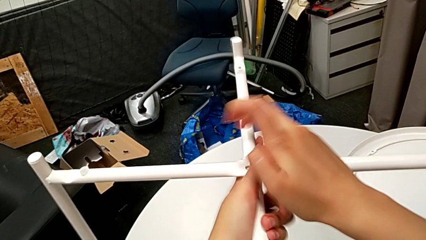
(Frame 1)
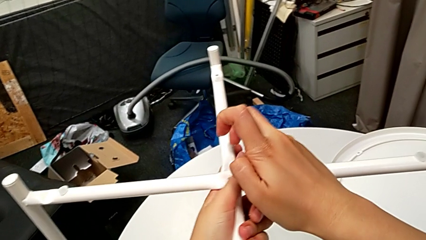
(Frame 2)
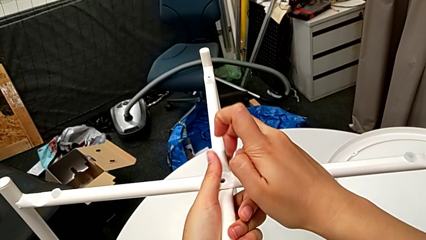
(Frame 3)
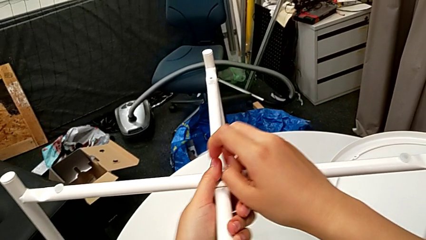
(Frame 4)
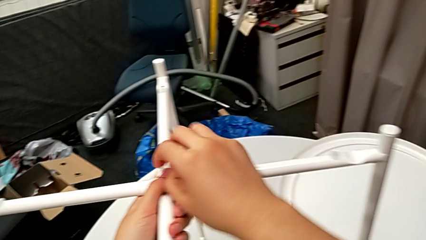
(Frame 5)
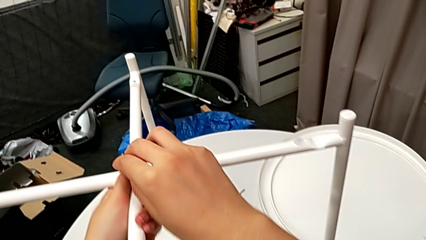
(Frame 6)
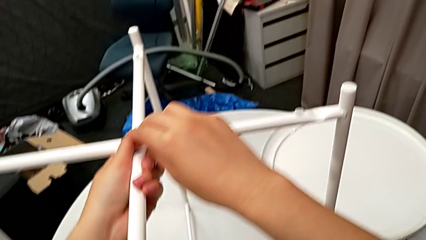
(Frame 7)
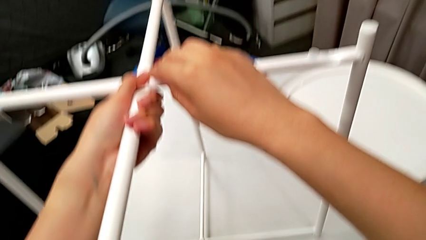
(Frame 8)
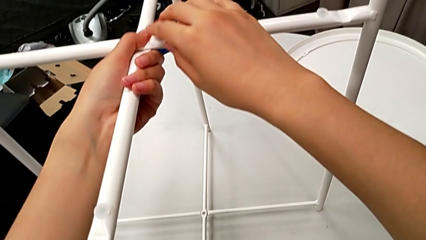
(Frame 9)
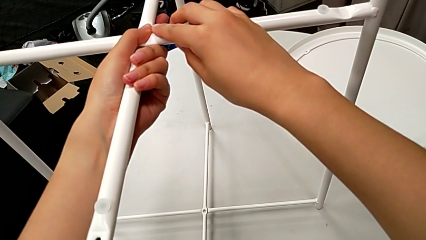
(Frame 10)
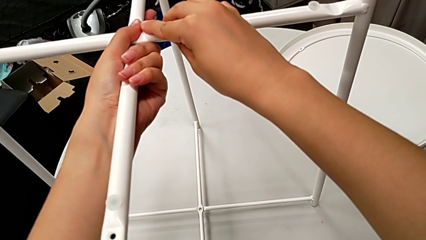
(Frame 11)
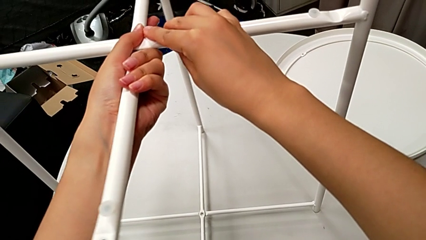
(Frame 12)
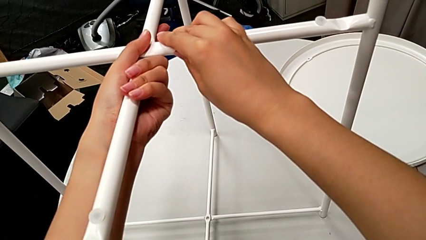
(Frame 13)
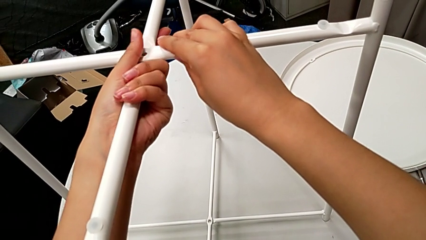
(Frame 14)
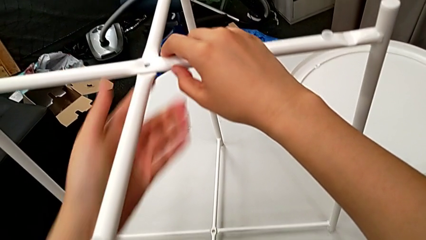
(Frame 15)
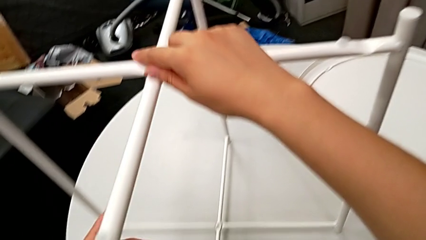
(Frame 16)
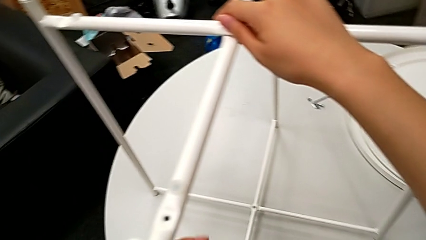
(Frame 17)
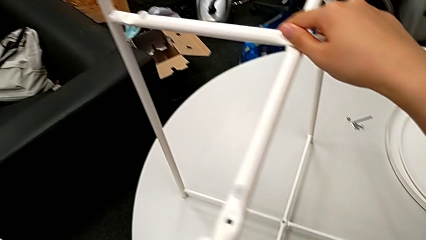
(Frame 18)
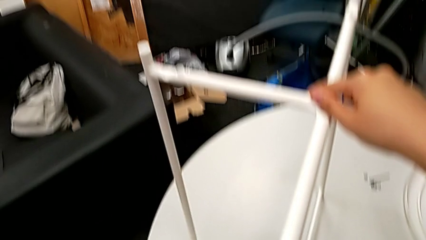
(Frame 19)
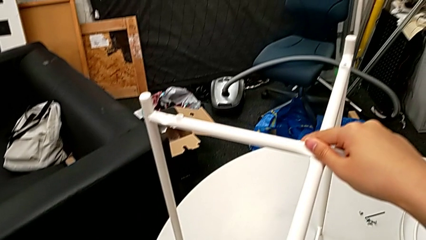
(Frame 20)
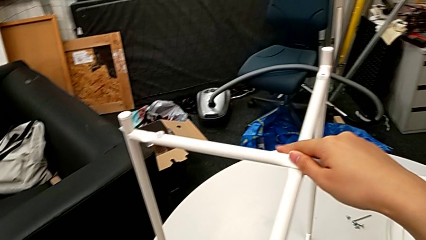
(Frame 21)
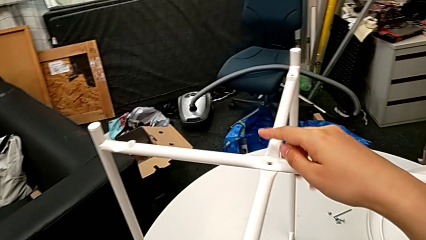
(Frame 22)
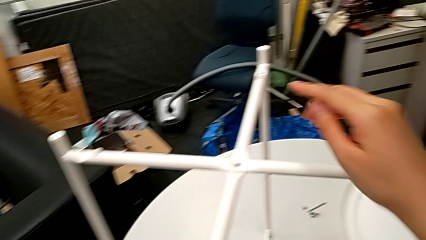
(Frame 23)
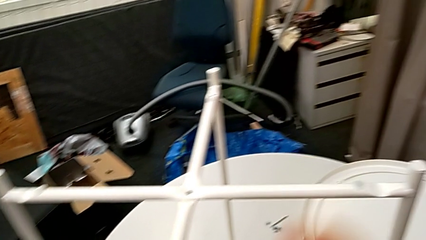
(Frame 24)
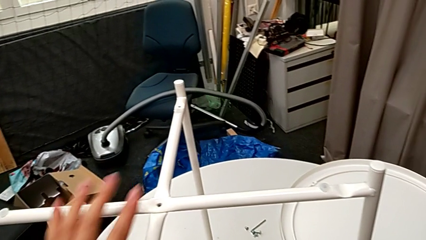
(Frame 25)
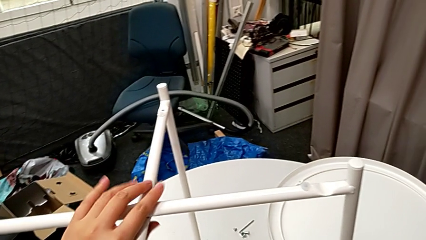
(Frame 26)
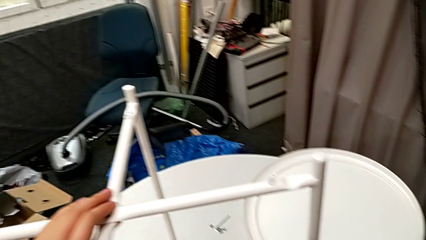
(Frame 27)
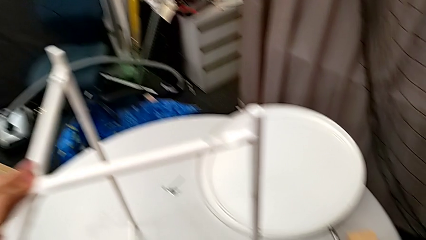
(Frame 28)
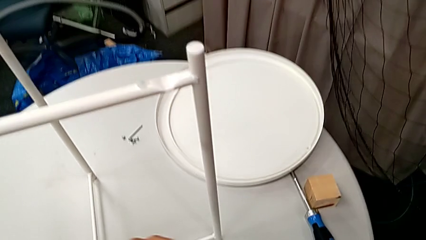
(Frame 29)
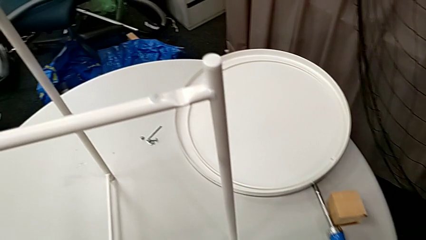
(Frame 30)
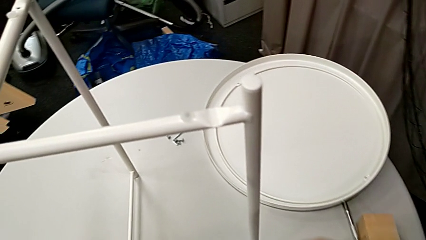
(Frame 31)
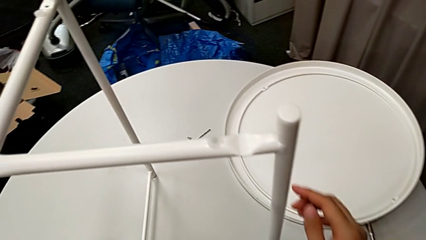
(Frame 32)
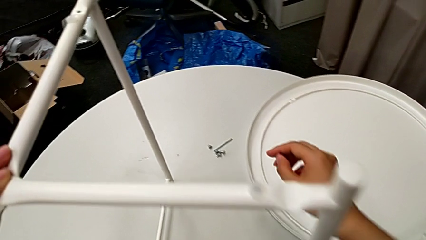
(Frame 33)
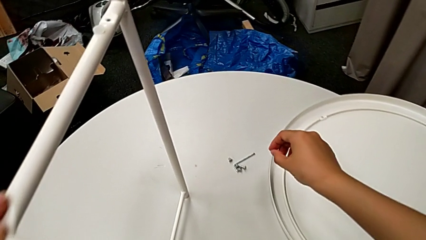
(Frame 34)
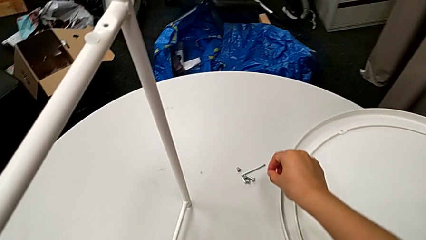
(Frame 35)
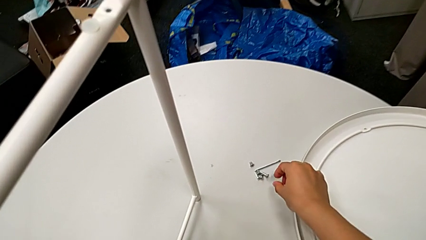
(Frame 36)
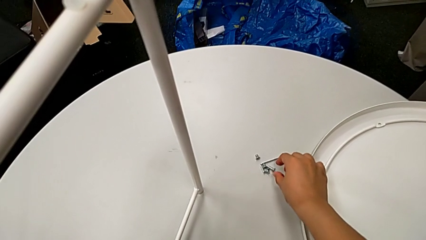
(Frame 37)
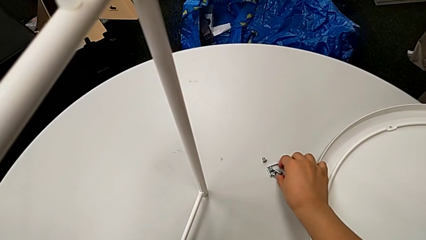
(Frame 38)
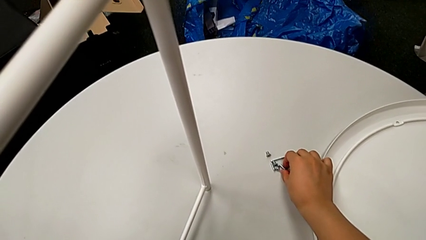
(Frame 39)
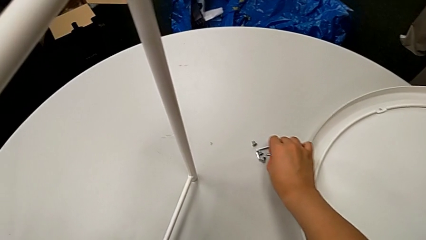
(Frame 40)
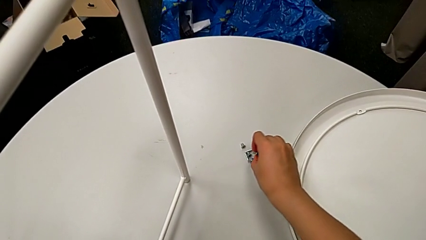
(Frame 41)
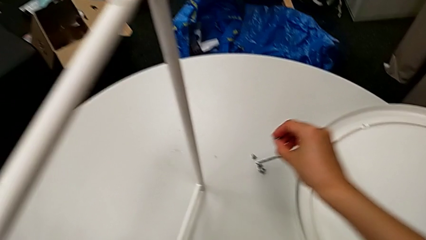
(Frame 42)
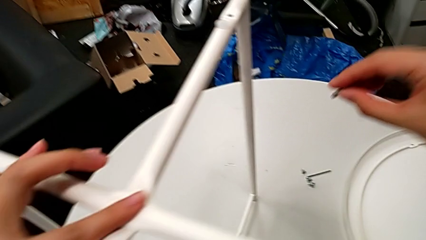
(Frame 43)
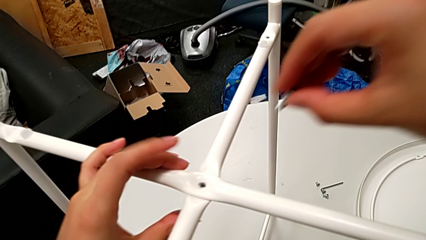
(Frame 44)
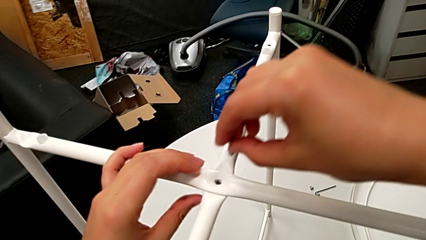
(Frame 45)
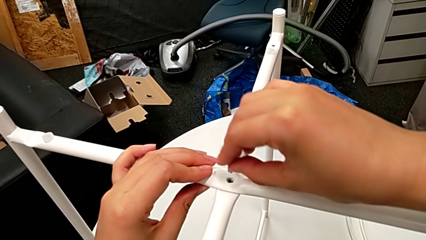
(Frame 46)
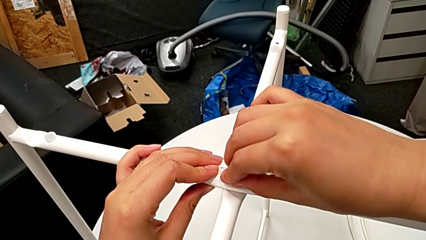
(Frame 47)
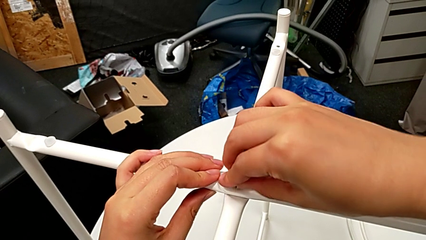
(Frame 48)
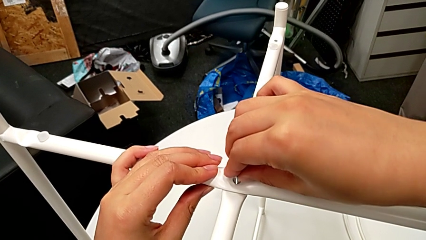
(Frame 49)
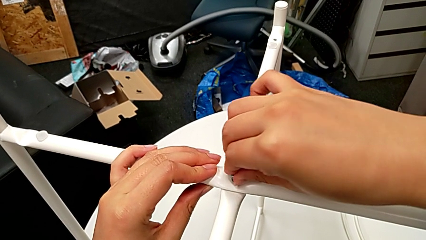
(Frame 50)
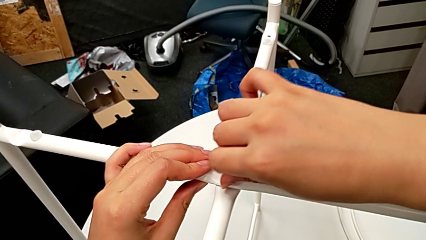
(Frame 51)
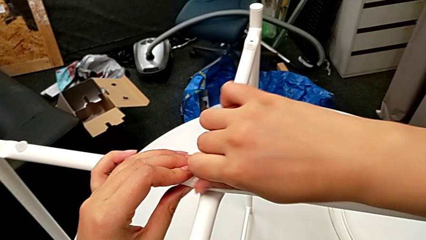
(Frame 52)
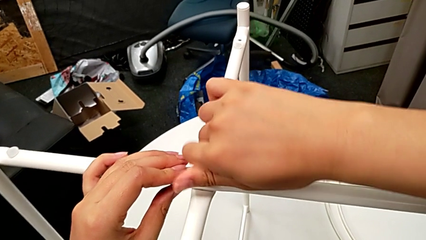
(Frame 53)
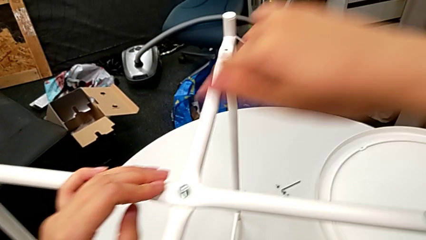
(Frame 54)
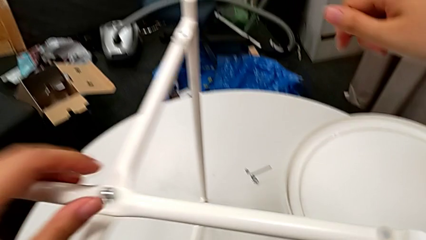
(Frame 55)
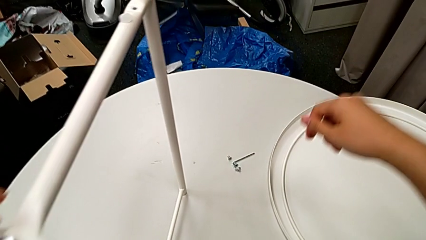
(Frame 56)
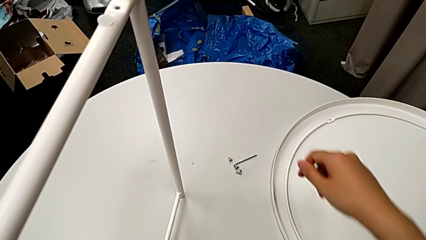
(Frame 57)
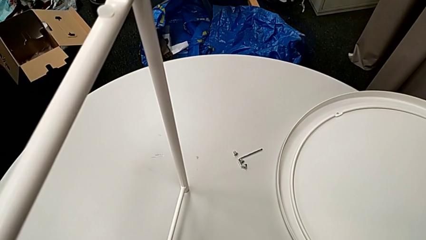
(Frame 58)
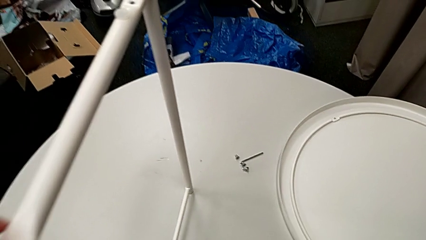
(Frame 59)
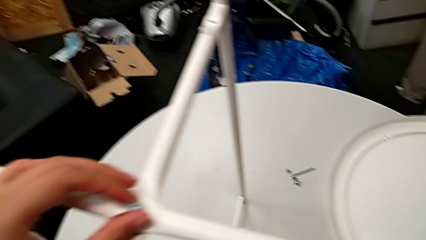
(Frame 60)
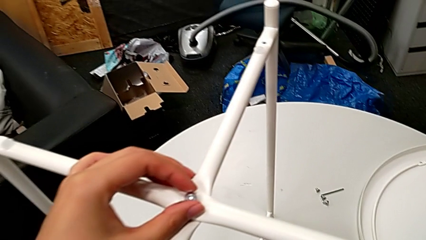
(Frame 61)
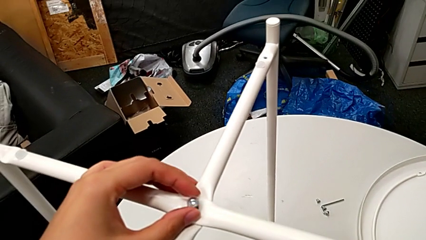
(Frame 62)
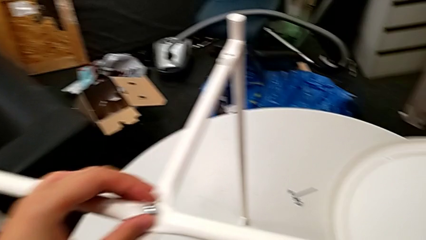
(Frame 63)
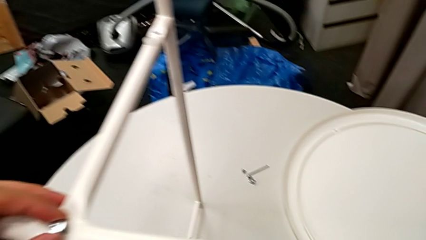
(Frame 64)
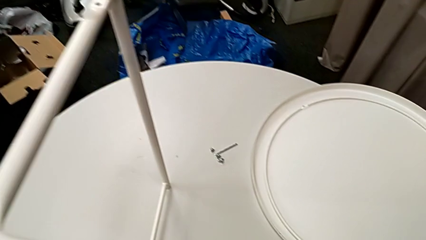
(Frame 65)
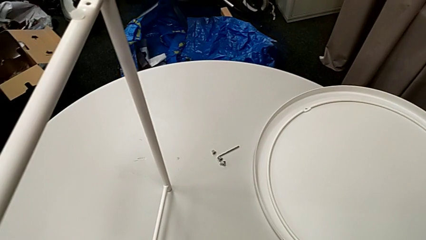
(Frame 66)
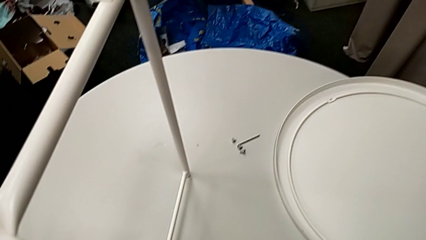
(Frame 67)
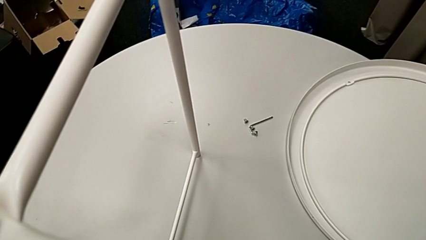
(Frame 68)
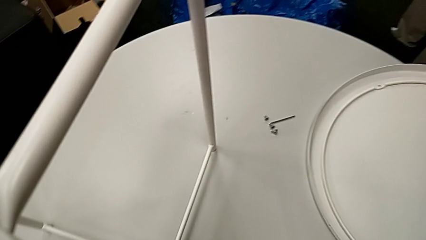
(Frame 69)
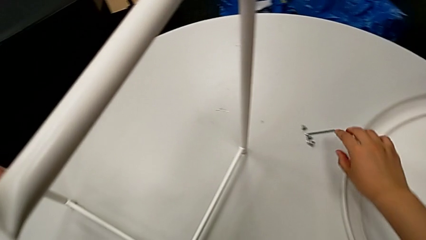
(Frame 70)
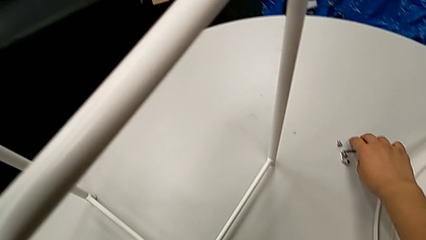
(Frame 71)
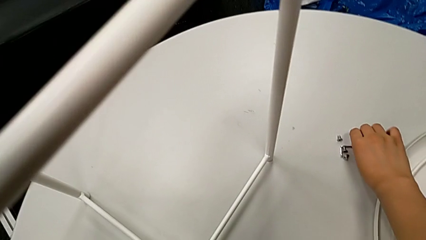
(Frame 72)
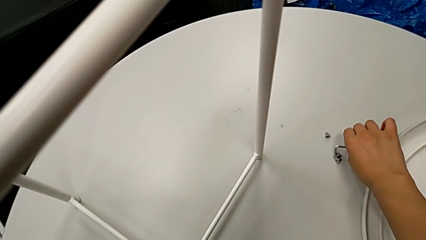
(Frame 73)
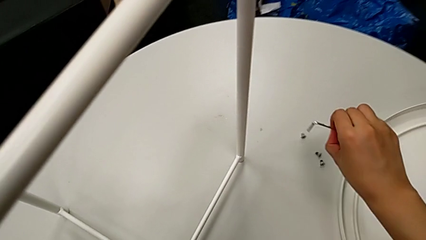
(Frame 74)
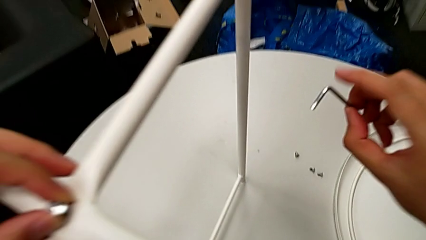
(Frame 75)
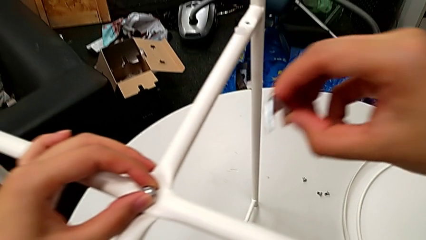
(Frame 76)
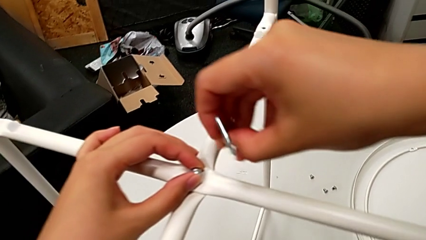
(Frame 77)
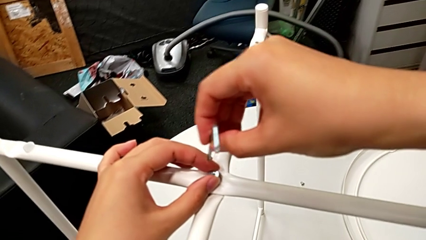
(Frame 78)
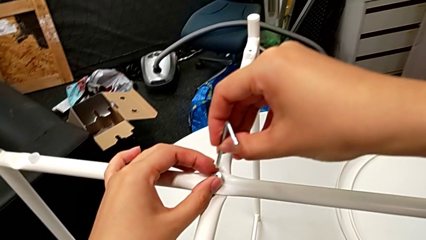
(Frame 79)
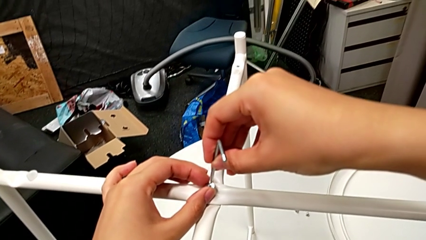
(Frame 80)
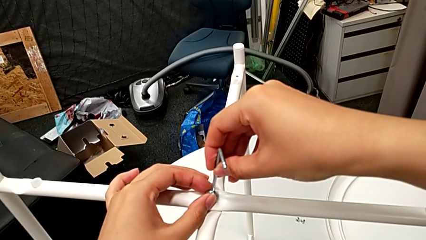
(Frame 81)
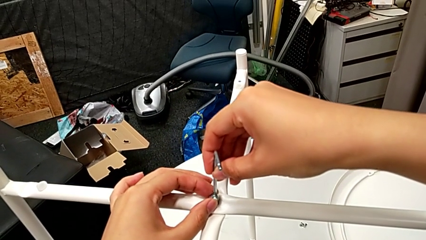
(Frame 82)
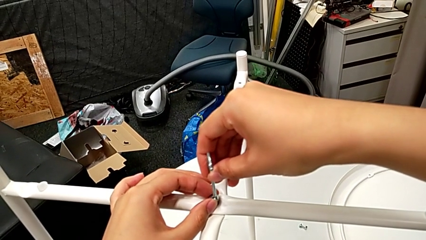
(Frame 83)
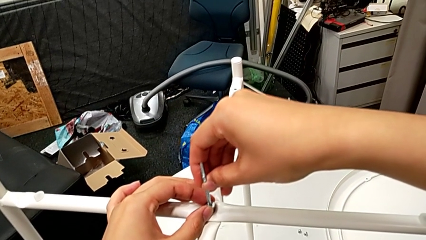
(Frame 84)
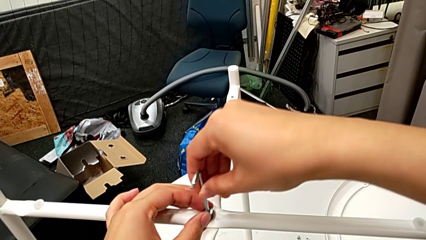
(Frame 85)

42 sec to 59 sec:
The camera wearer is aligning the legs. They align the circle, approach the top hex socket head, grab it, grab the leg, approach the top leg, insert the top hex socket head, hold the leg, screw the hex socket head, grab the Allen wrench, approach the top hex socket head and insert the Allen wrench.
